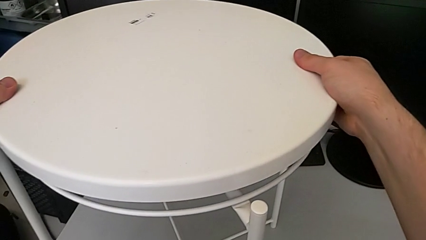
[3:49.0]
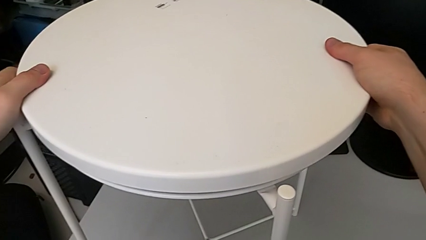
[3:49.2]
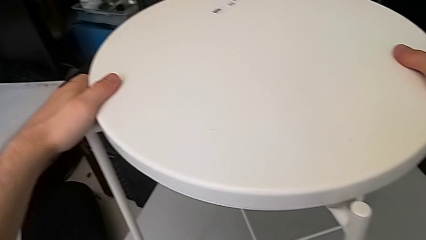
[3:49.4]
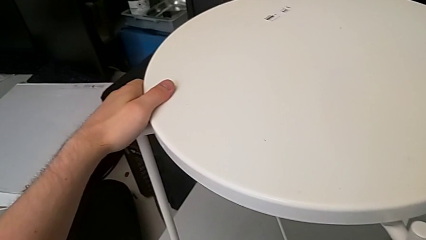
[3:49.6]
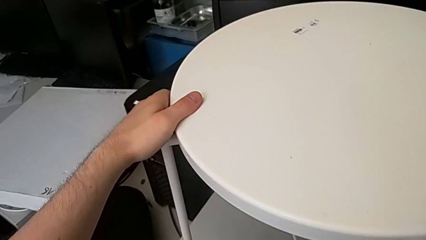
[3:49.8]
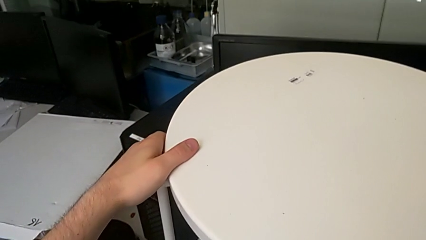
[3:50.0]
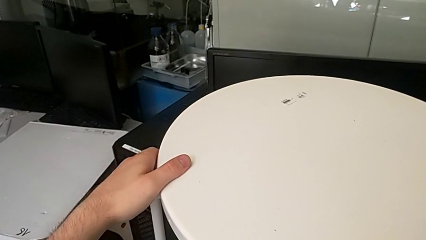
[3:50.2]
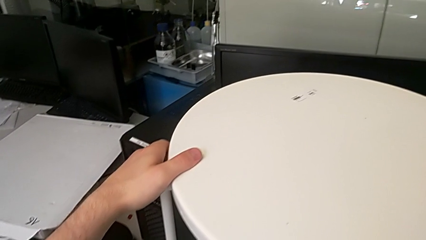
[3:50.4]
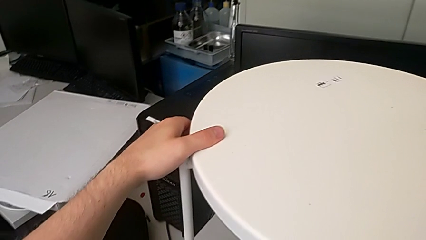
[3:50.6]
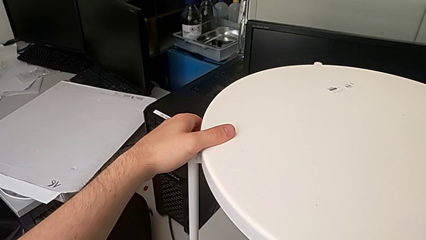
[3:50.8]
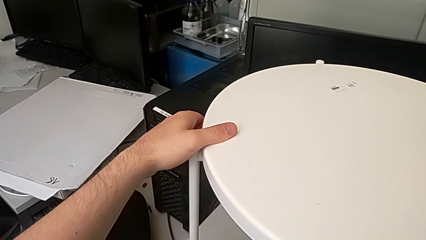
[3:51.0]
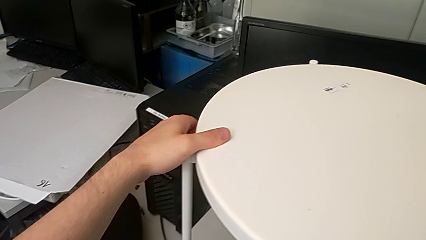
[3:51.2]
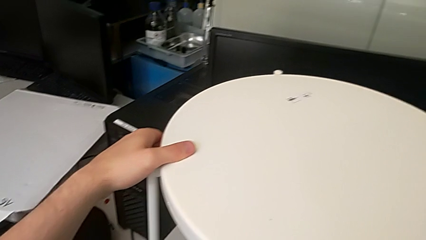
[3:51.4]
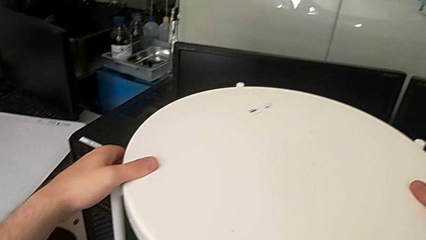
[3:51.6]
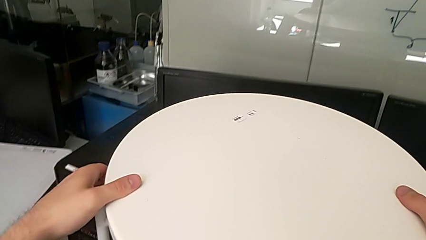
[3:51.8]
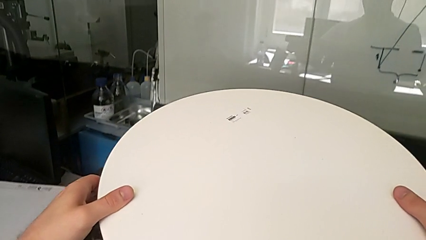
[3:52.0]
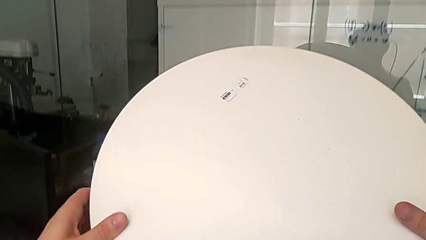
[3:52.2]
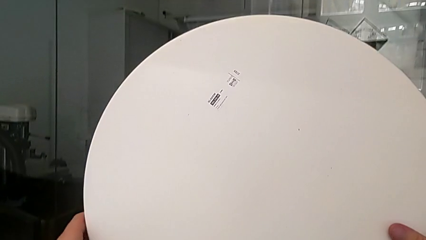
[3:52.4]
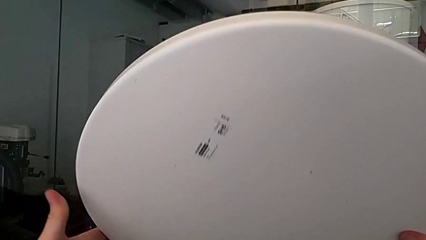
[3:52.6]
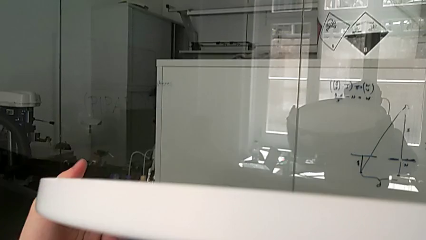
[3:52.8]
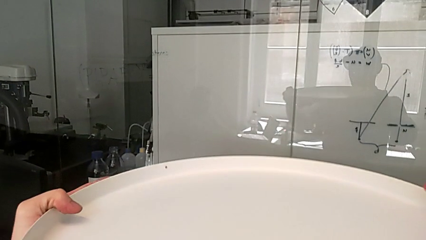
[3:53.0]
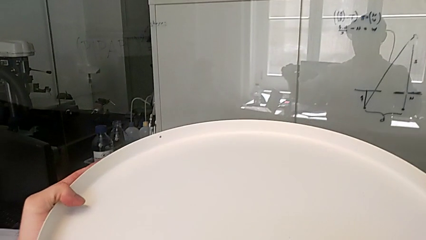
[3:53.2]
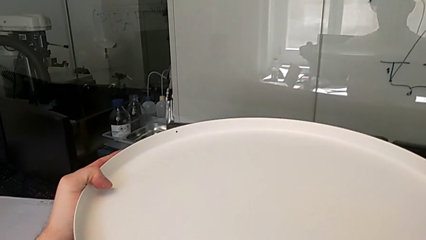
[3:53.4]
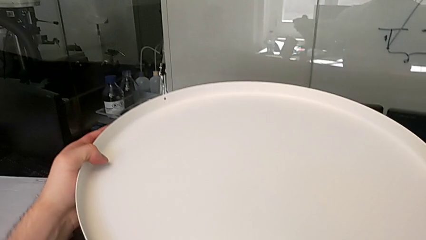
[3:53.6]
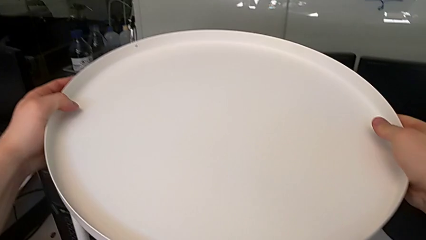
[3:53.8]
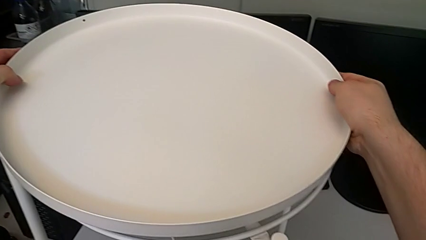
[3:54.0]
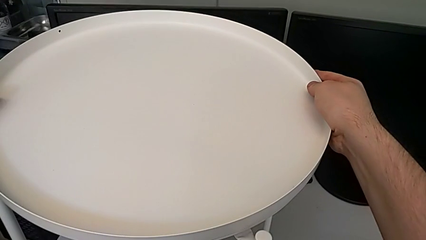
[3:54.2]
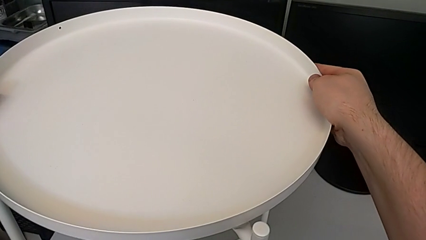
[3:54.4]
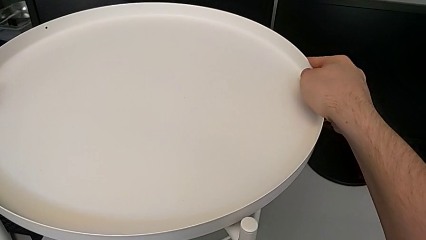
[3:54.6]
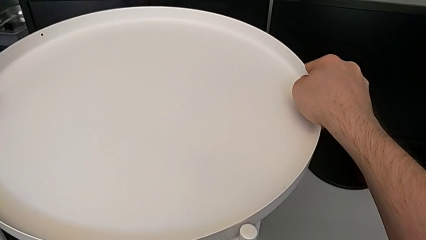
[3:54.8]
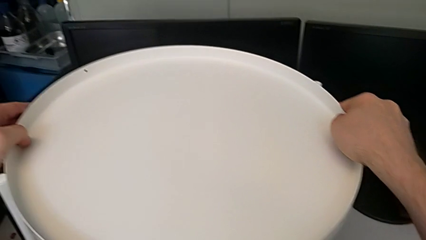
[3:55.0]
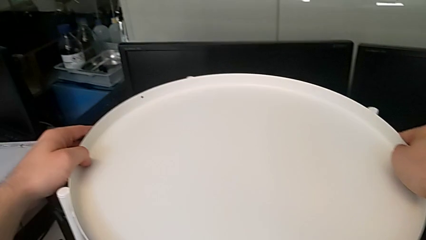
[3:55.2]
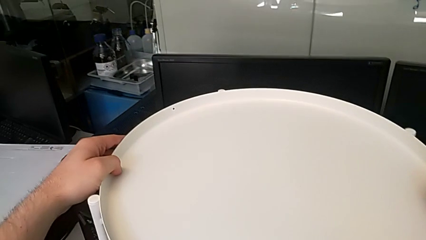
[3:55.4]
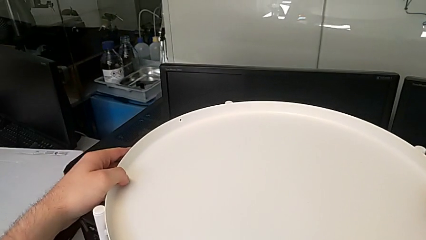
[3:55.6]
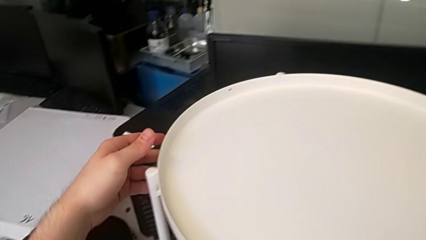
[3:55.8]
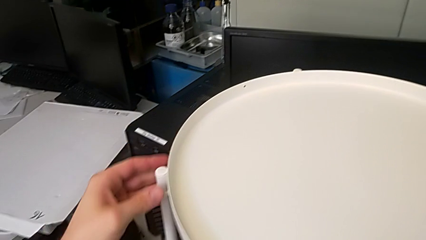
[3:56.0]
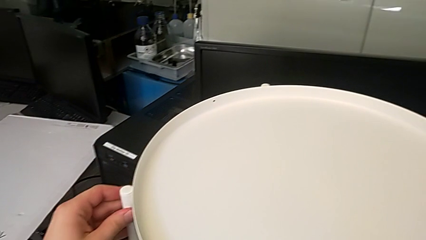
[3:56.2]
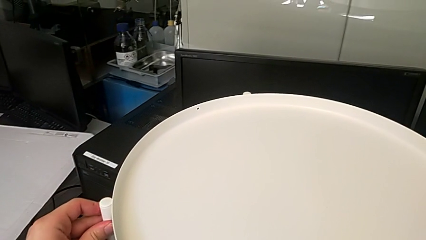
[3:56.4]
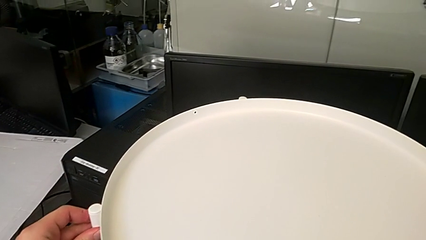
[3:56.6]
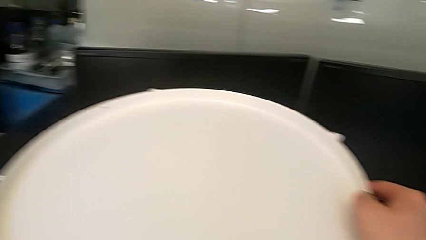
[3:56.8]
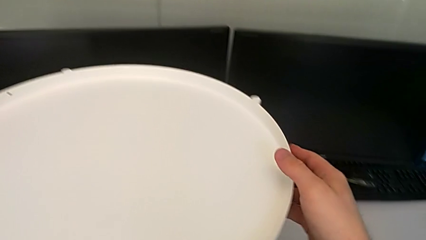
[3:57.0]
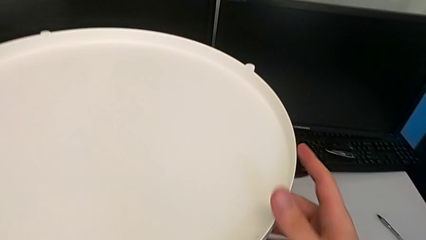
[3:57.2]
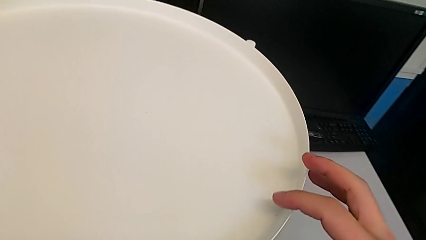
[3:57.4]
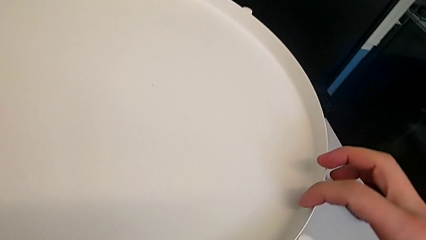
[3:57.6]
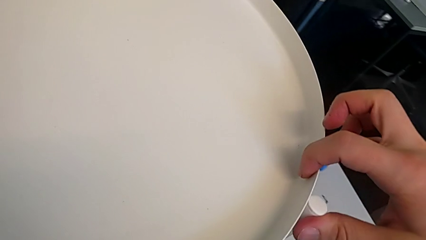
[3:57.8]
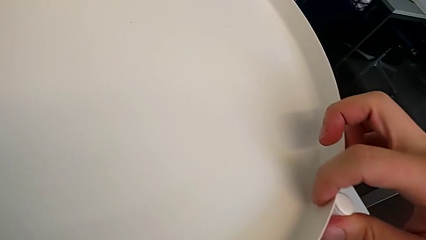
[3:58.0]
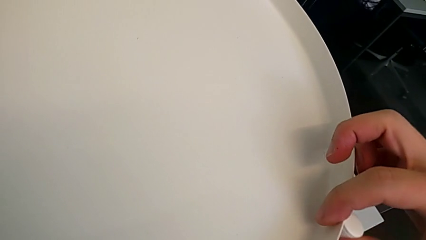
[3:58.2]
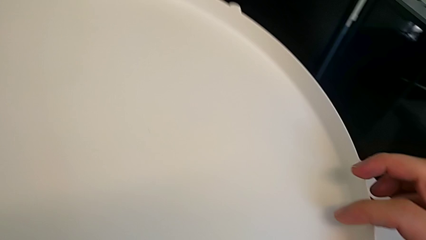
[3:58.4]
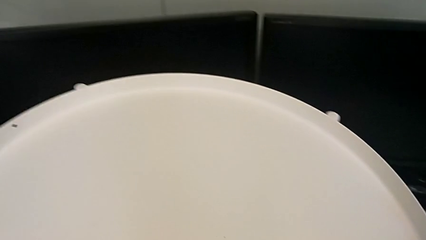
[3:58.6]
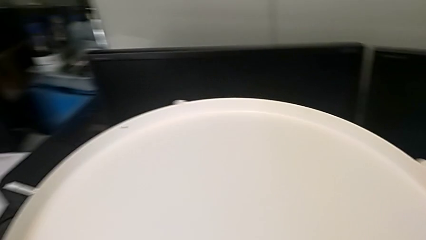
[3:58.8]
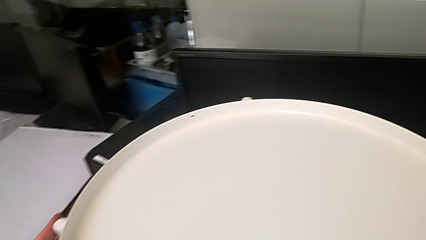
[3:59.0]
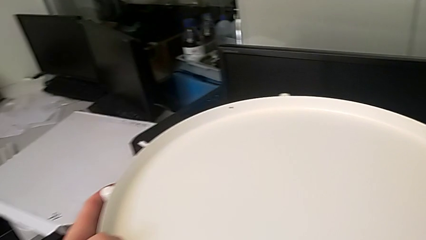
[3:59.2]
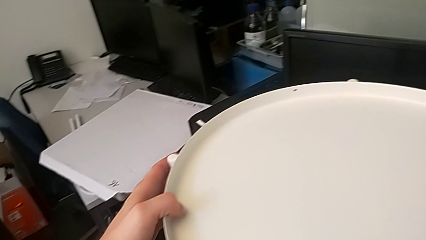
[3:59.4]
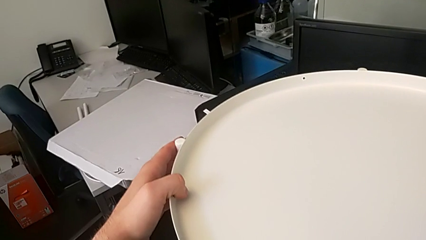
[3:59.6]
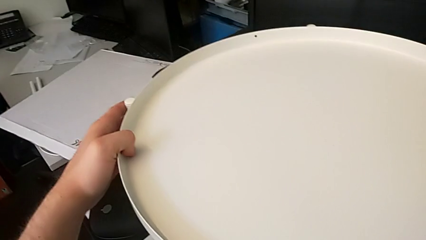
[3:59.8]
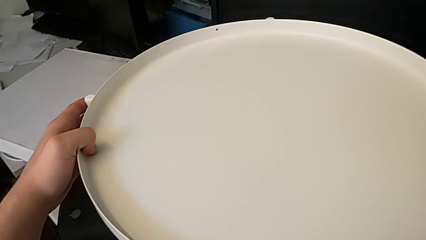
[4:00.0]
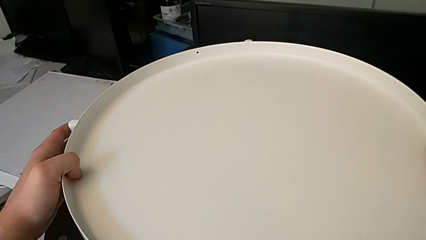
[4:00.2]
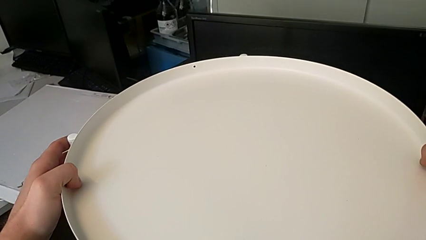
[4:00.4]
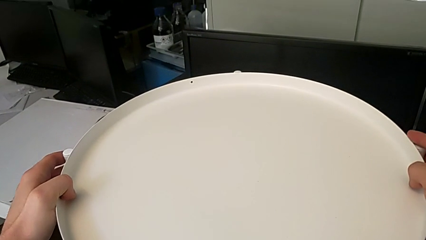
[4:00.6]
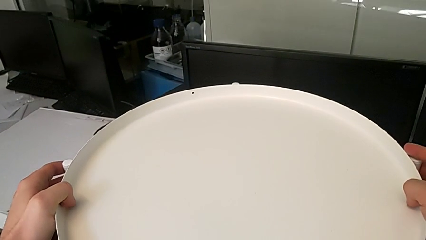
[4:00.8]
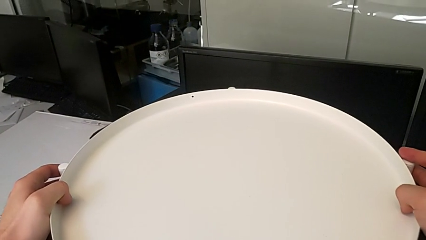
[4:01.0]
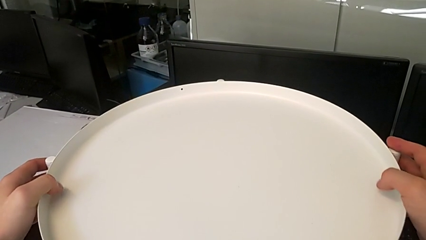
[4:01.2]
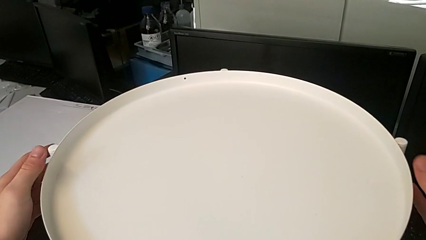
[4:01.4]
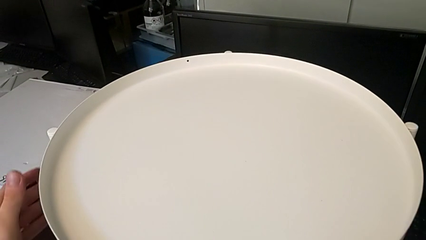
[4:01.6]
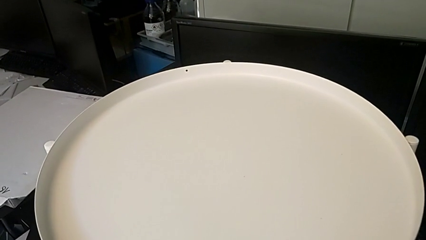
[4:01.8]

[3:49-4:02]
The camera wearer is assembling the tray. They align the tray, rotate it and align it three times.
